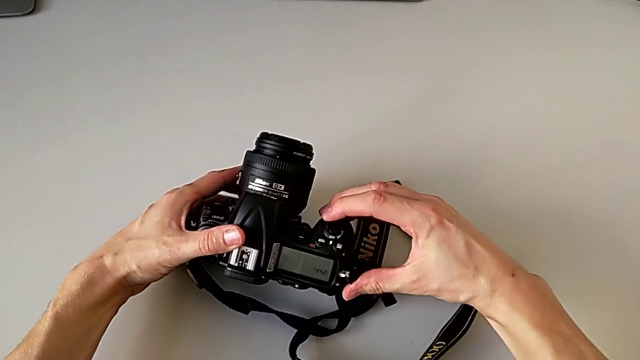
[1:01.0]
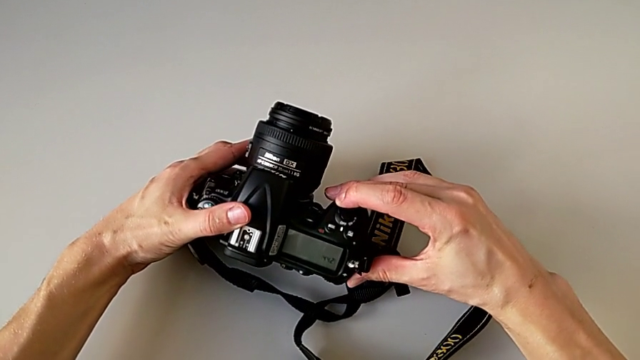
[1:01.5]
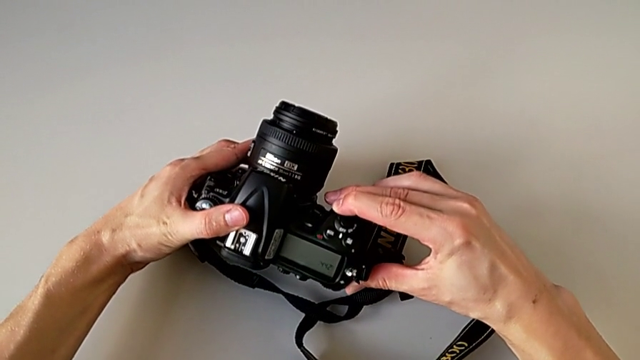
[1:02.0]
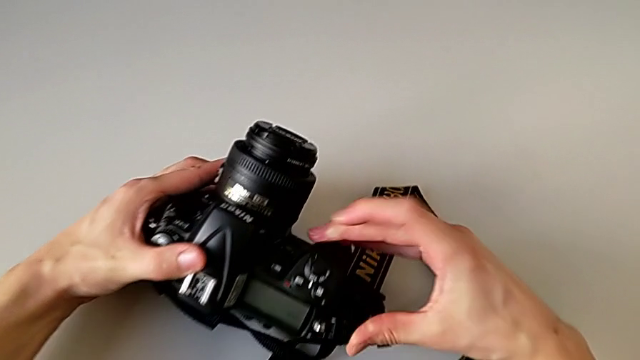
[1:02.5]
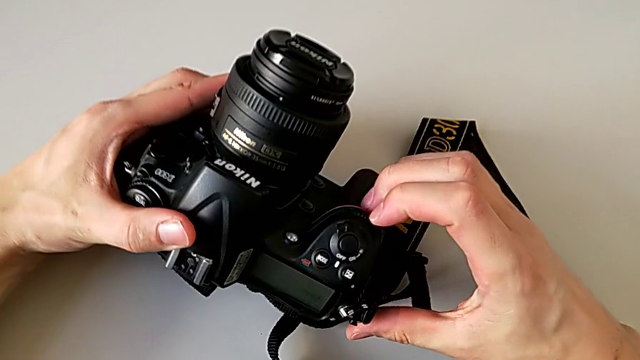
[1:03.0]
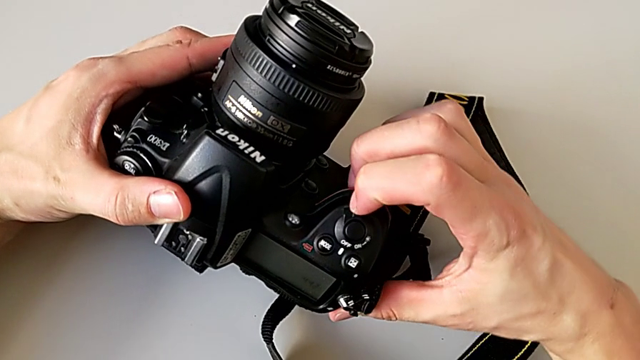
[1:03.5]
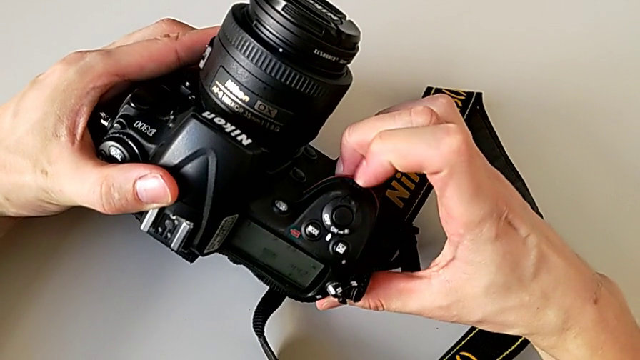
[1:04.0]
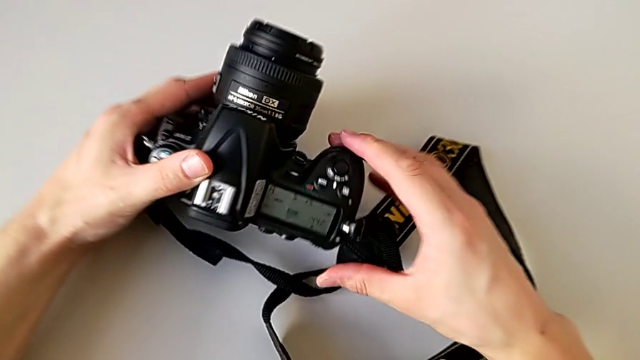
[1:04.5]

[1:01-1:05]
The camera wearer is turning on the DSLR camera. They wrongly press the power button and slide it.

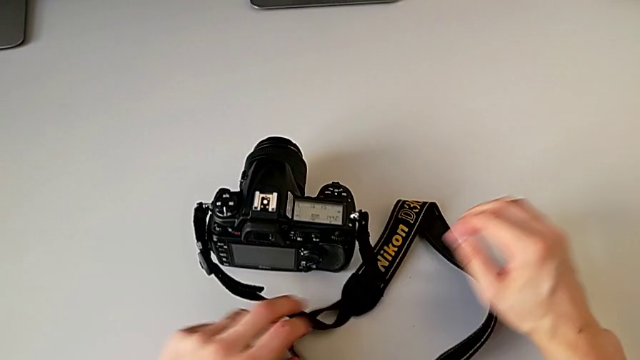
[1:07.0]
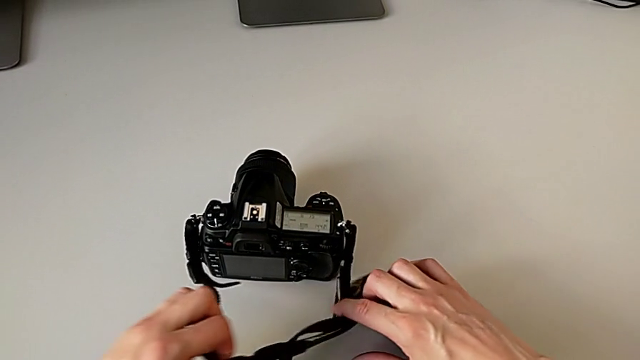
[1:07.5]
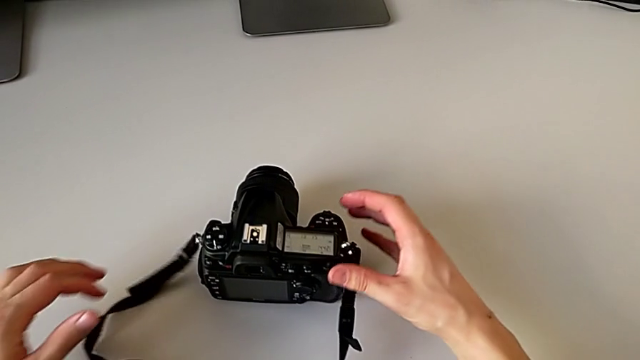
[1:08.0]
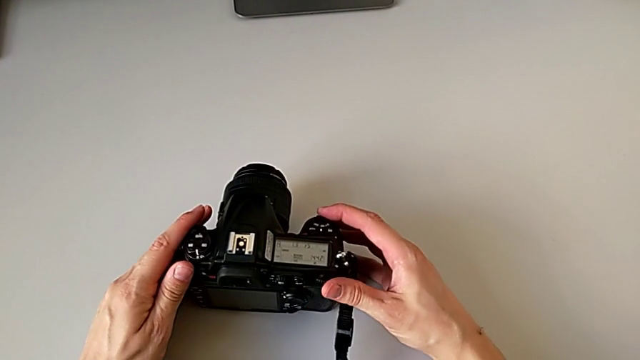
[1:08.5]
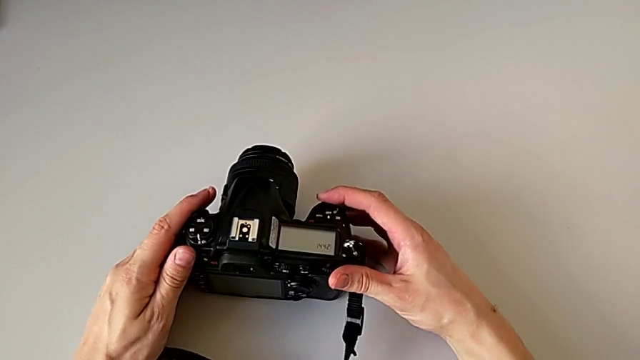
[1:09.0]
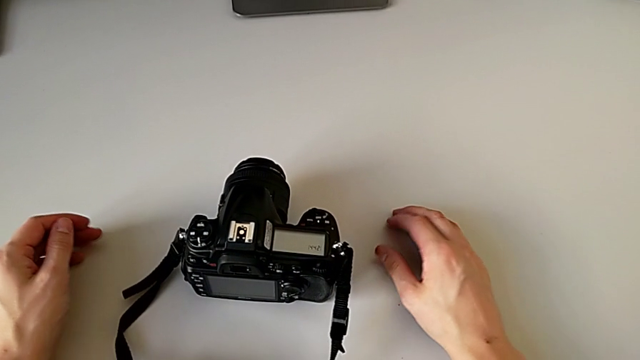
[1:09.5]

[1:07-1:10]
The camera wearer turned off the DSLR camera. They withdraw the strap and slide the power button.

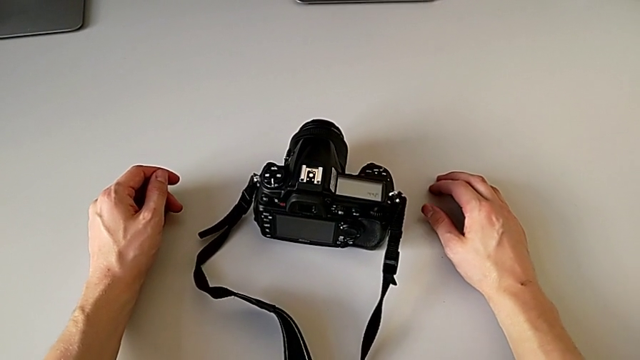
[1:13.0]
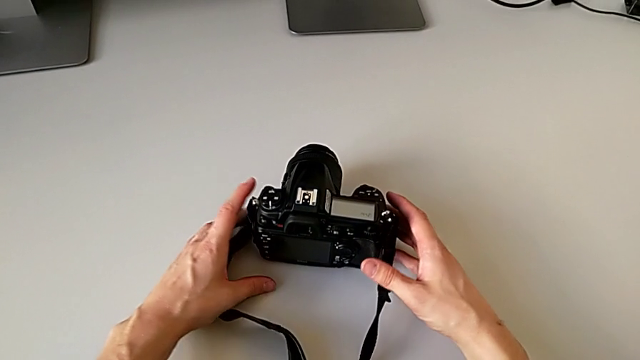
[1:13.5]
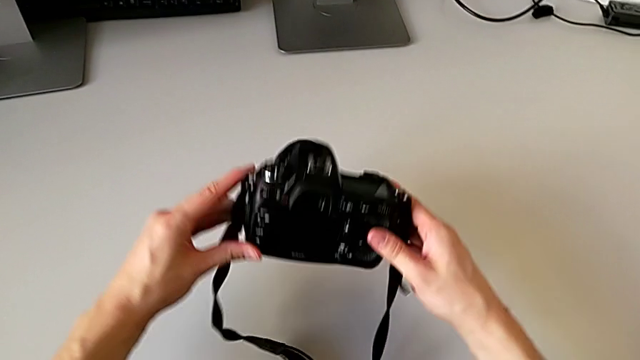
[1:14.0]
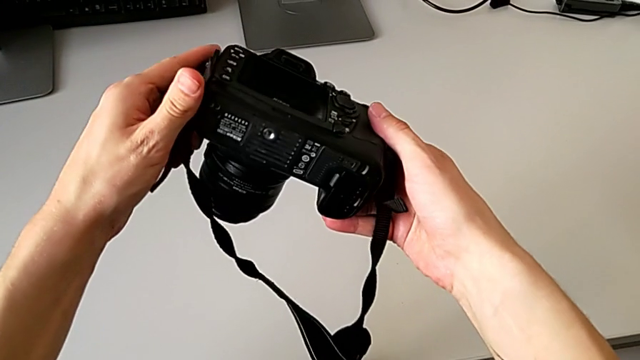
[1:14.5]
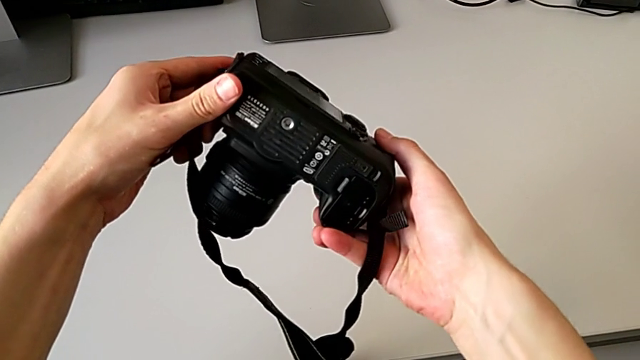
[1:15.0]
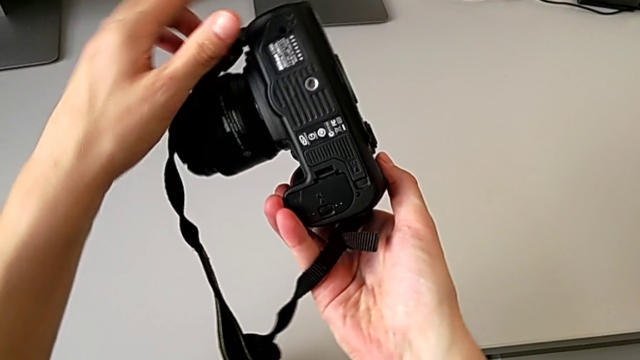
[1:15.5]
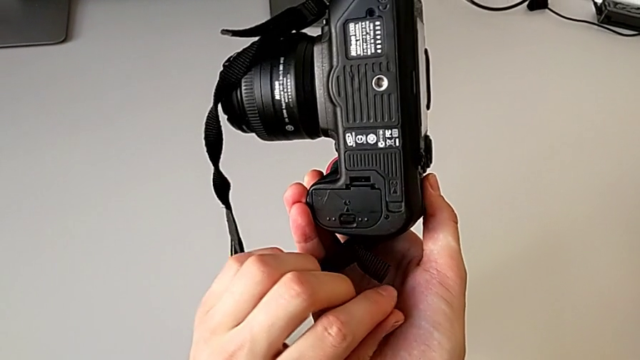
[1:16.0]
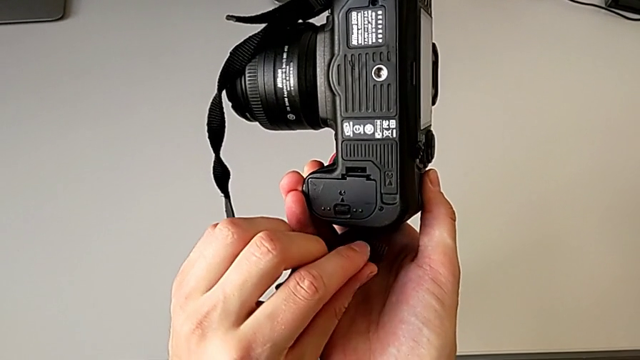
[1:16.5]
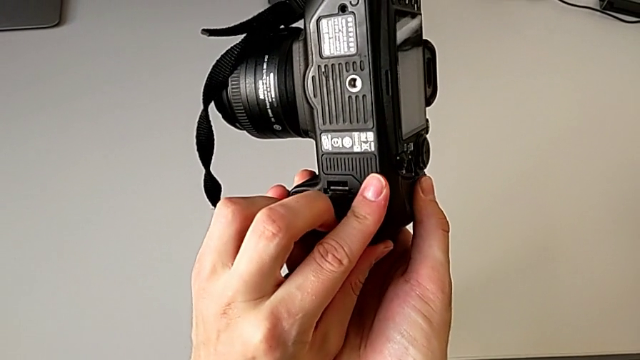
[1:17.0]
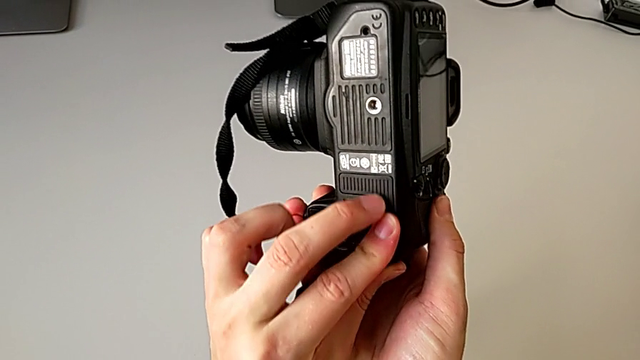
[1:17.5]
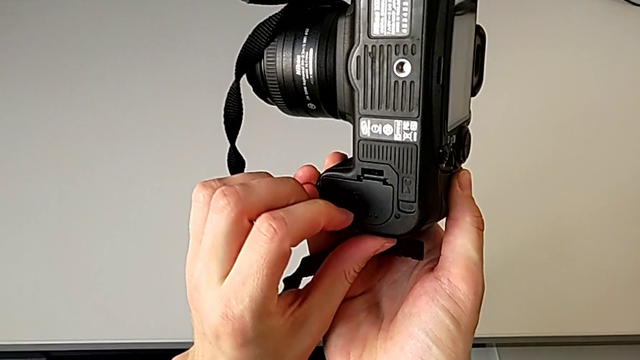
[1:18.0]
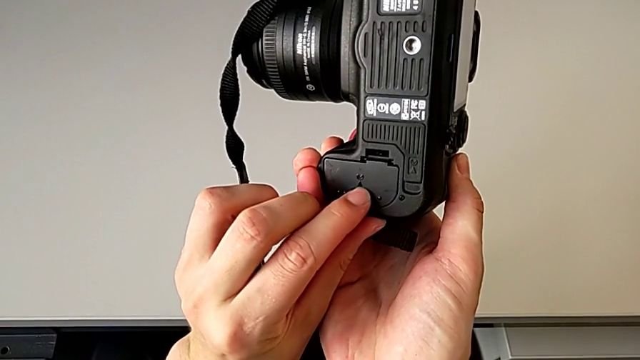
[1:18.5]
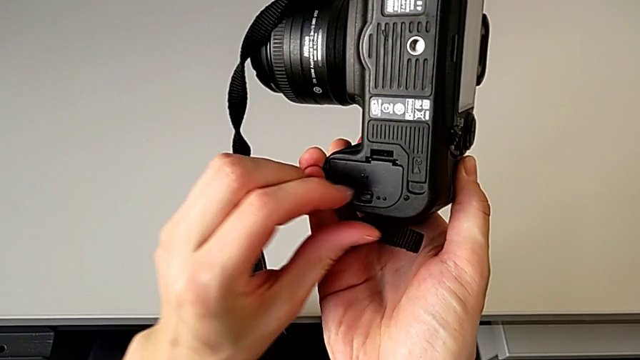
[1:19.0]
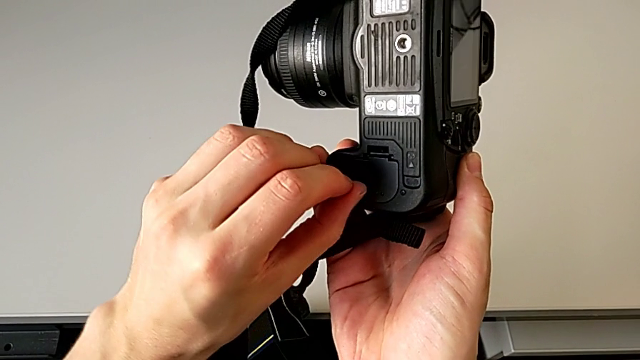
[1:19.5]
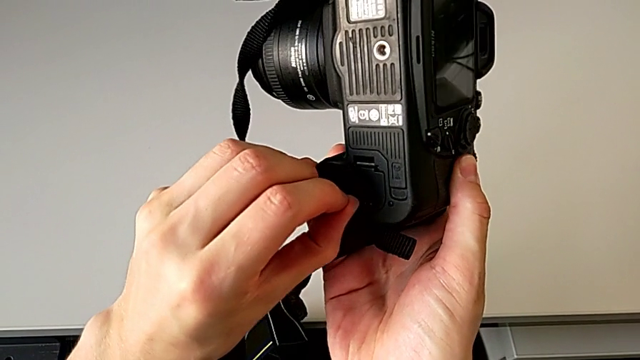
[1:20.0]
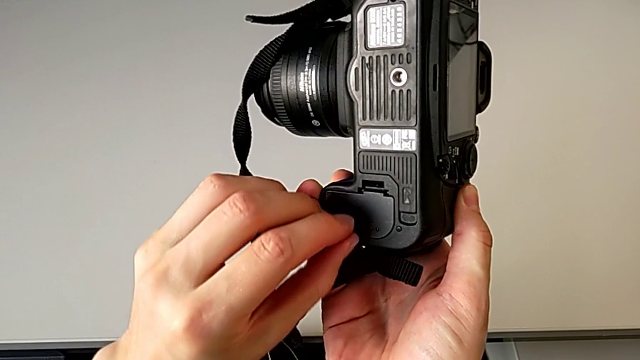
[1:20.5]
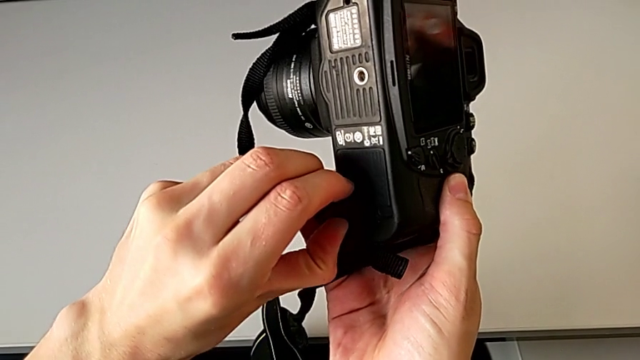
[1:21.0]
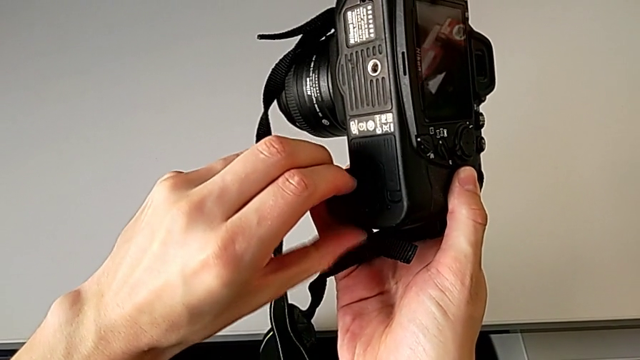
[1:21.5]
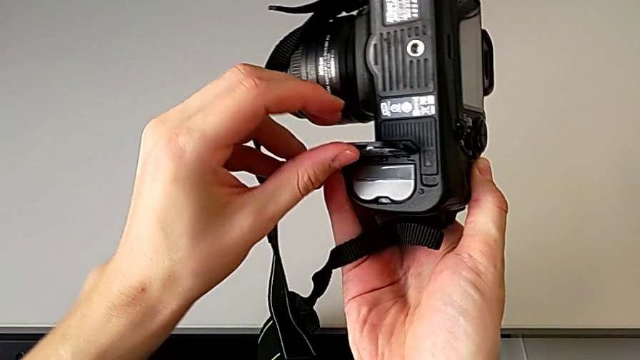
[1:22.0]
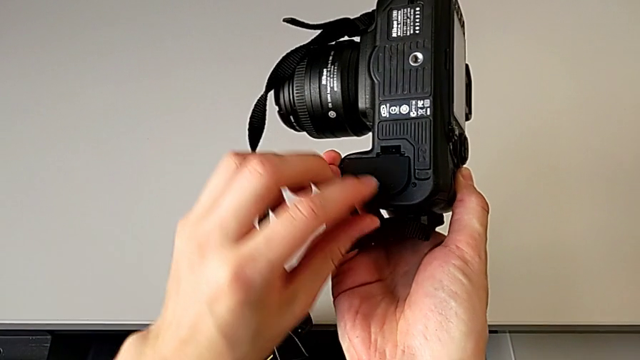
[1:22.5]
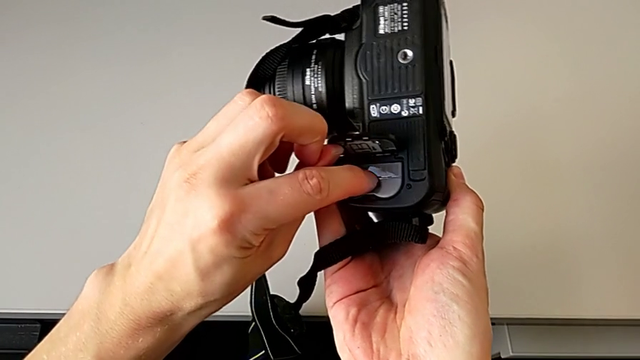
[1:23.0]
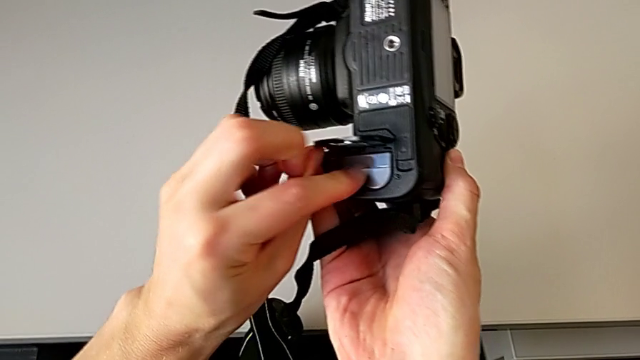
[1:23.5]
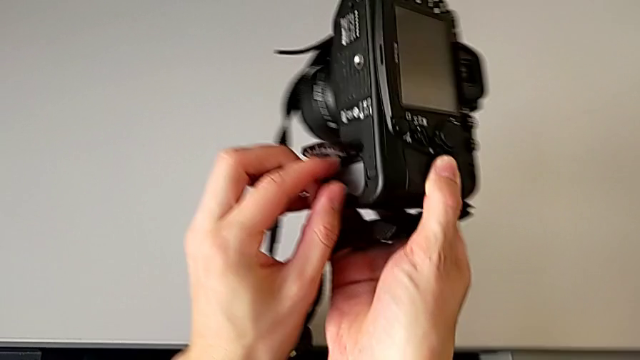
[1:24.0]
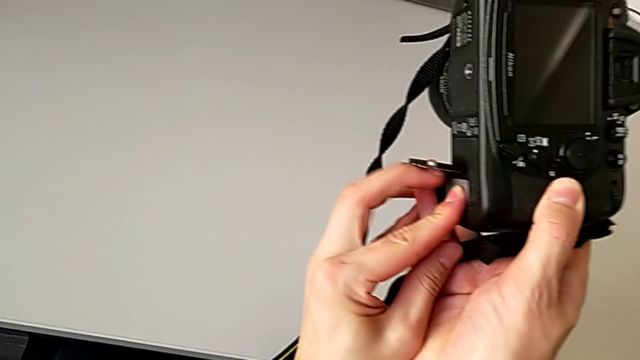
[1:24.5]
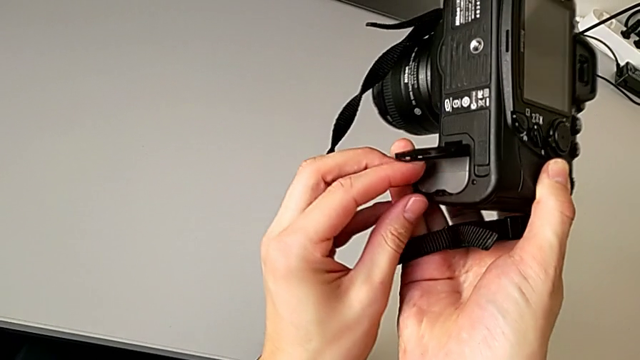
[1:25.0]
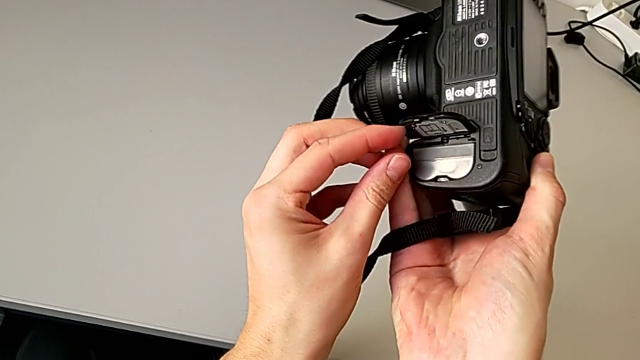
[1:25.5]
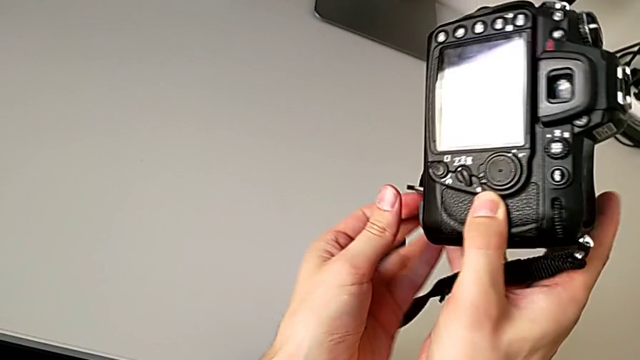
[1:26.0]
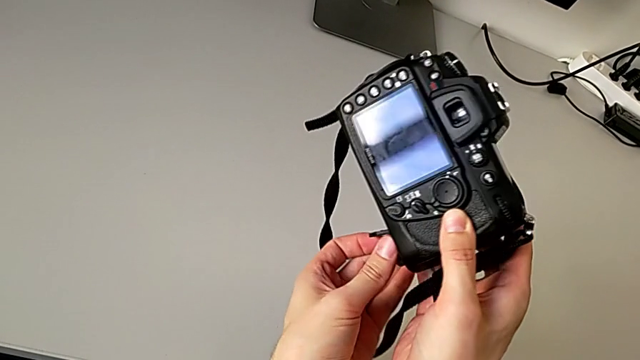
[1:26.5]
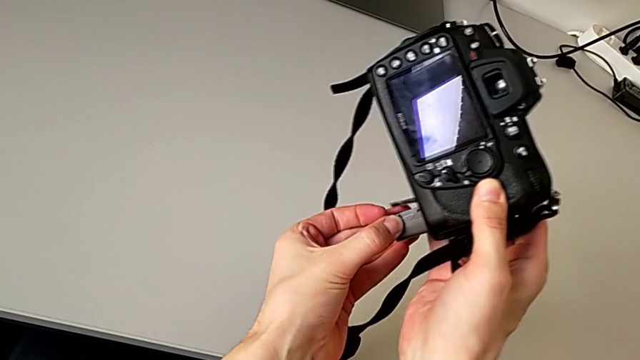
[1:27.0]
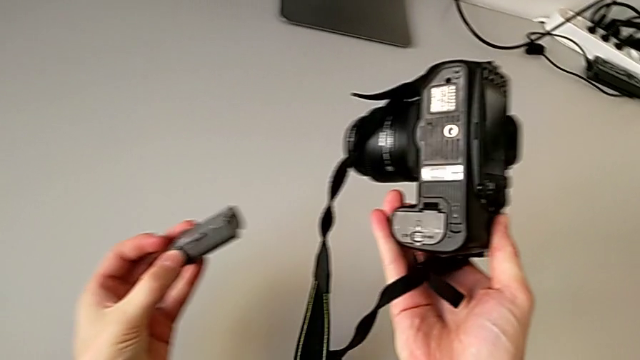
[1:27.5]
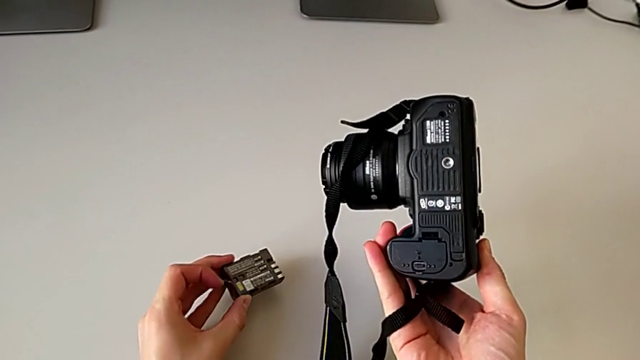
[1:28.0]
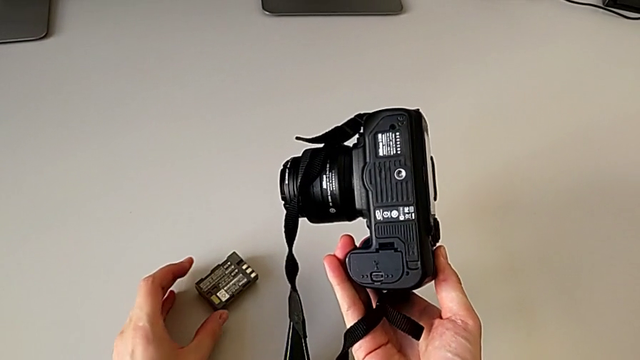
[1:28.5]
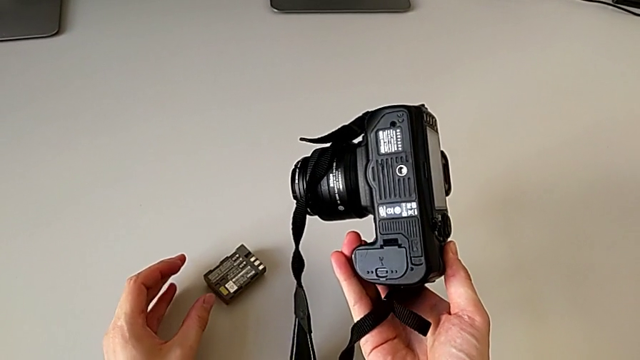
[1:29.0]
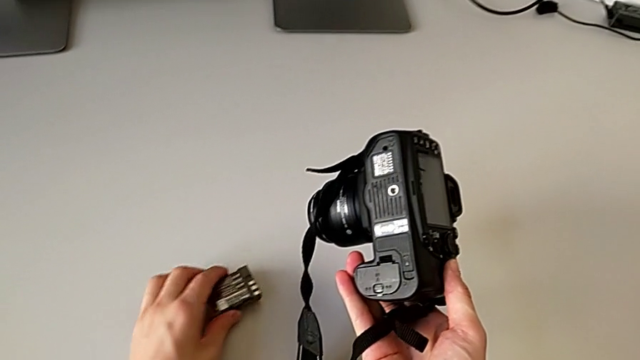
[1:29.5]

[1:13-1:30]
The camera wearer is changing the battery. They grab the DSLR, lift it, rotate it, touch the battery door, pull it, open it, press the battery, rotate the DSLR, grab the battery, withdraw it and grab it.
